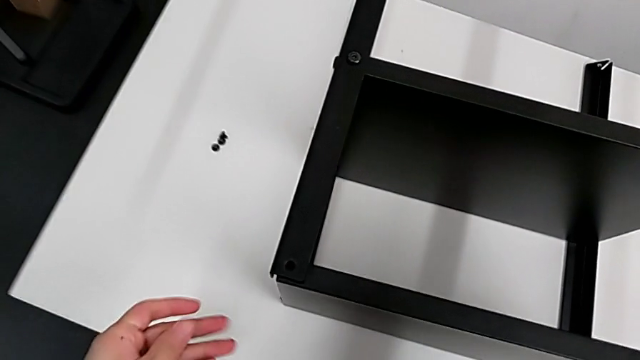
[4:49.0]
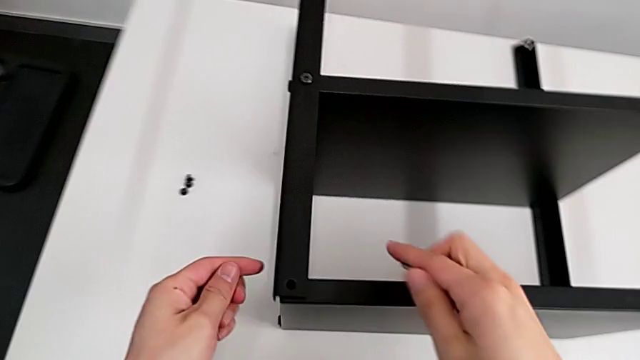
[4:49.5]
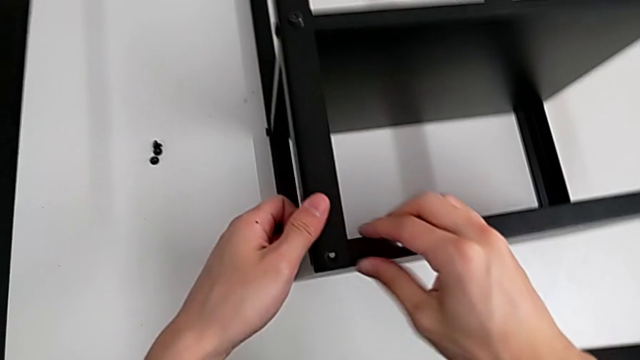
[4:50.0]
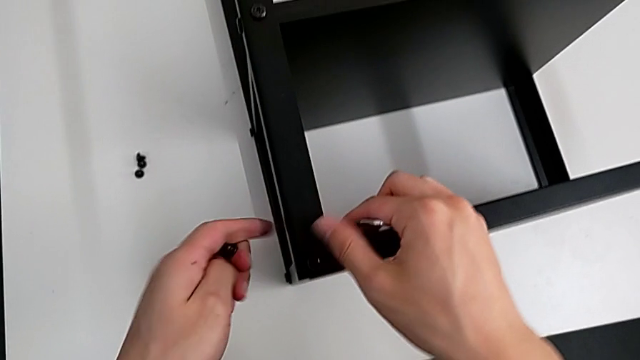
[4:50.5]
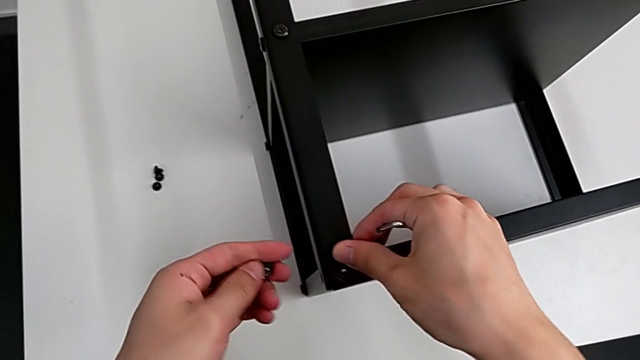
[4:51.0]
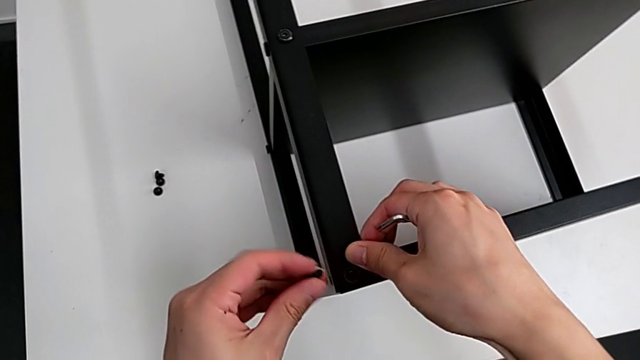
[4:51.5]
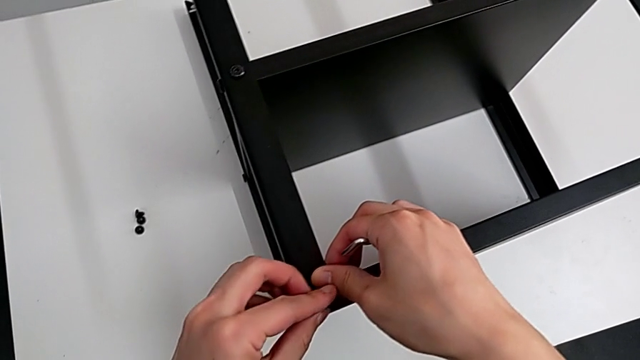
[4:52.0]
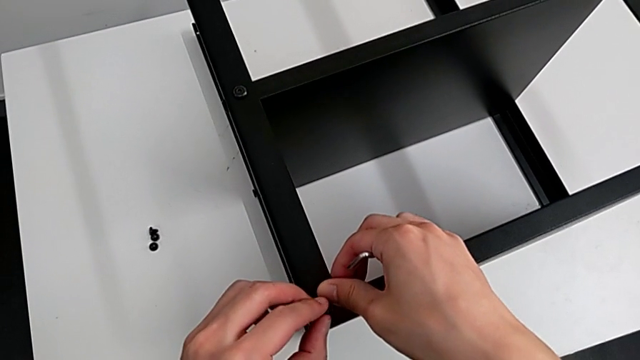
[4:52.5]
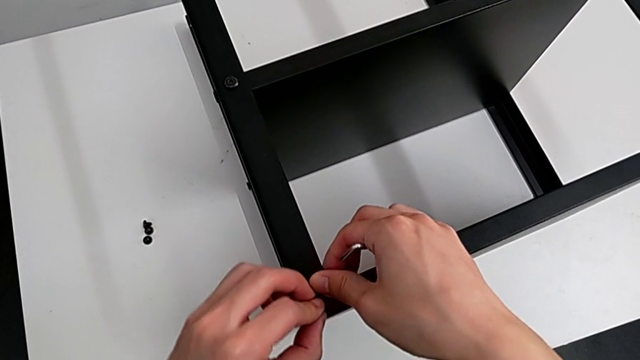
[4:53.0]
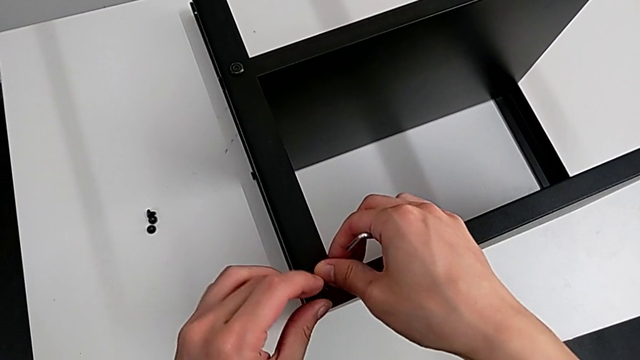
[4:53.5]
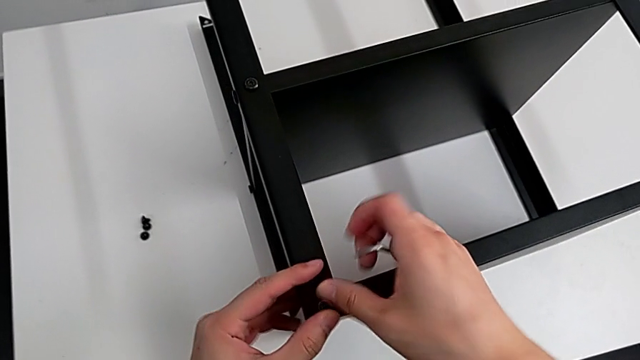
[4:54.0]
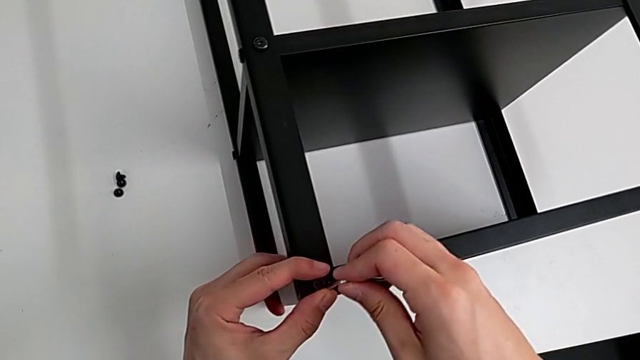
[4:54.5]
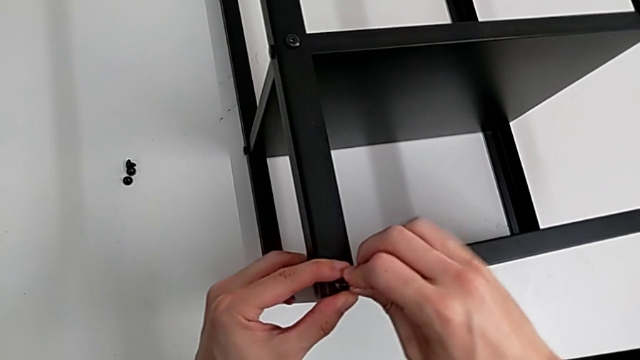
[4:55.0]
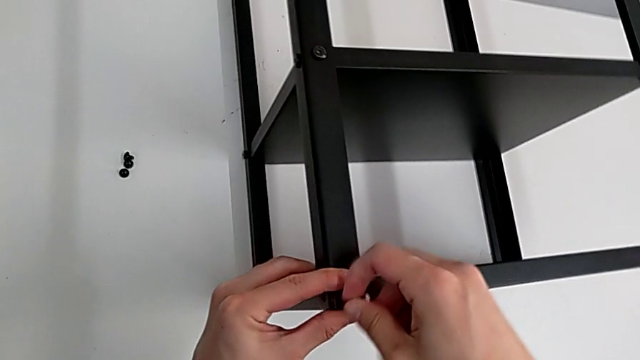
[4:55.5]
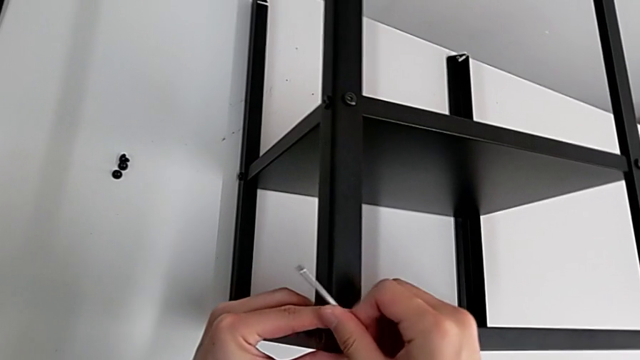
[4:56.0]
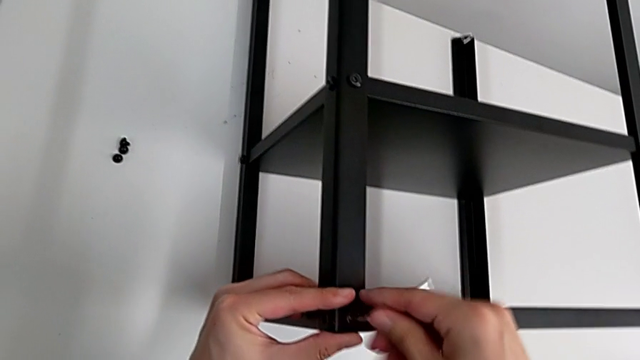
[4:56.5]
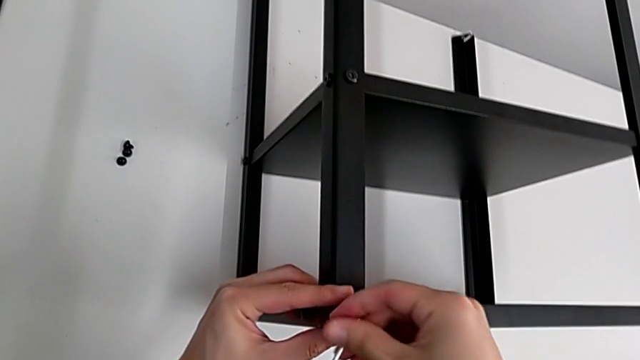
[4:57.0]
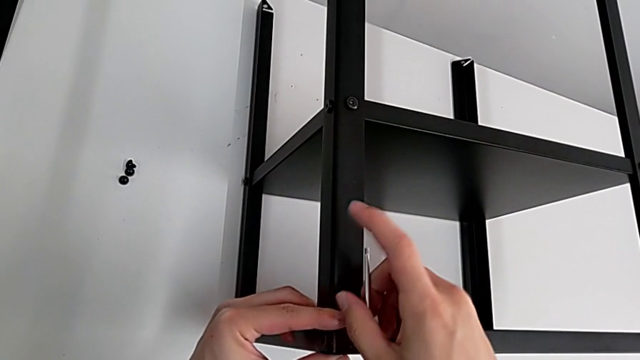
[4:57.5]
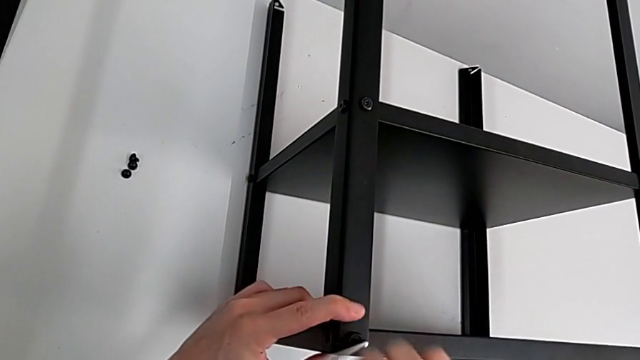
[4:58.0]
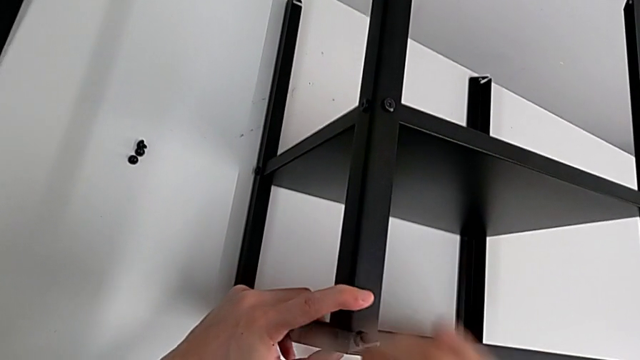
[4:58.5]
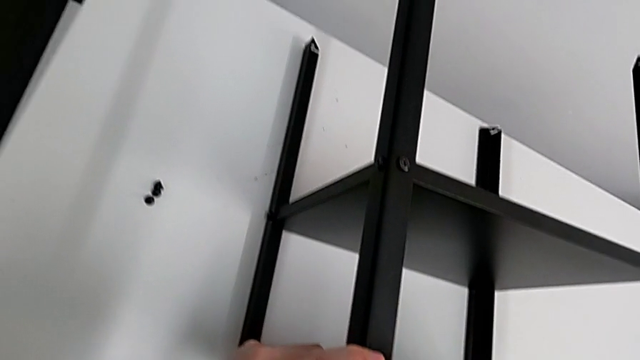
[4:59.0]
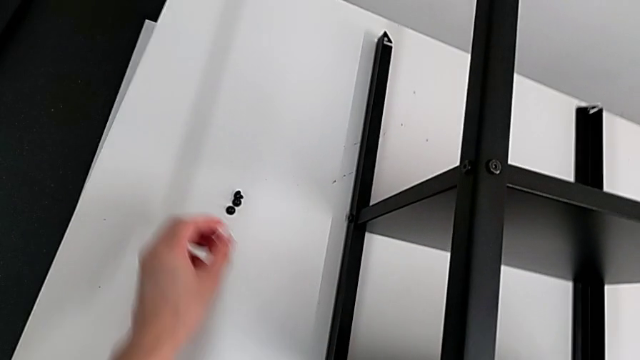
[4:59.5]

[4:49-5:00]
The camera wearer is screwing the third leg onto the table. They approach the top tray, align it, insert the hex socket head, insert the Allen wrench, screw the hex socket head and approach it.

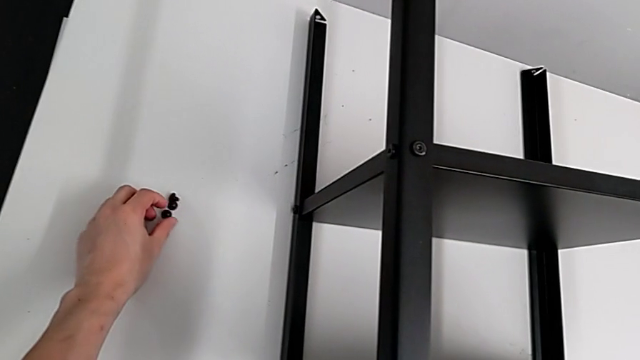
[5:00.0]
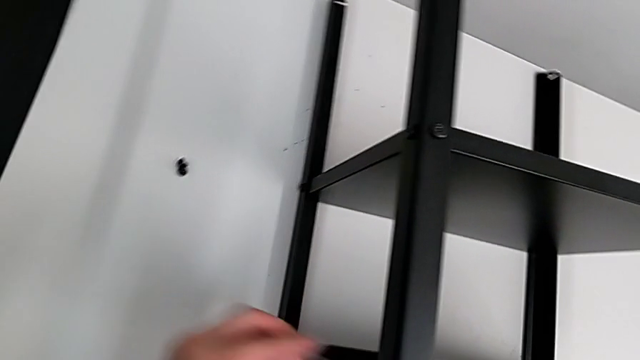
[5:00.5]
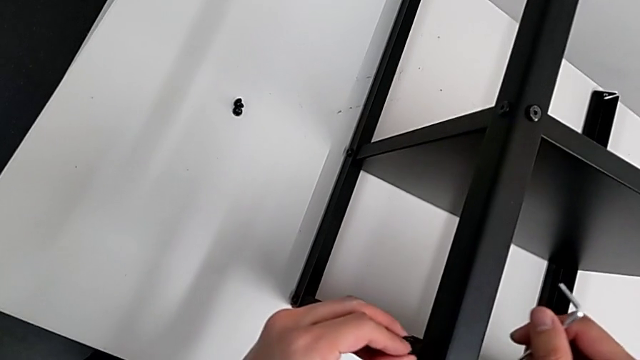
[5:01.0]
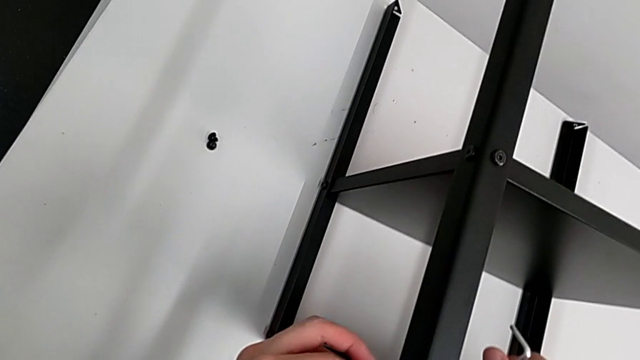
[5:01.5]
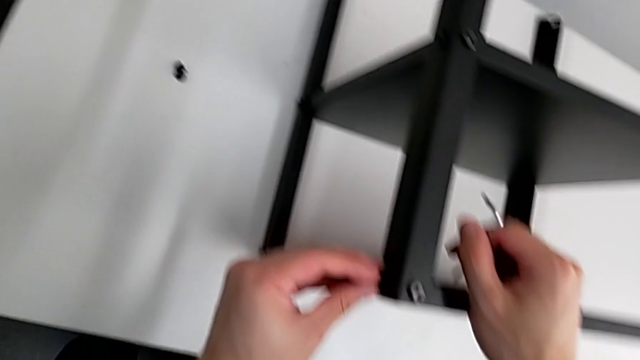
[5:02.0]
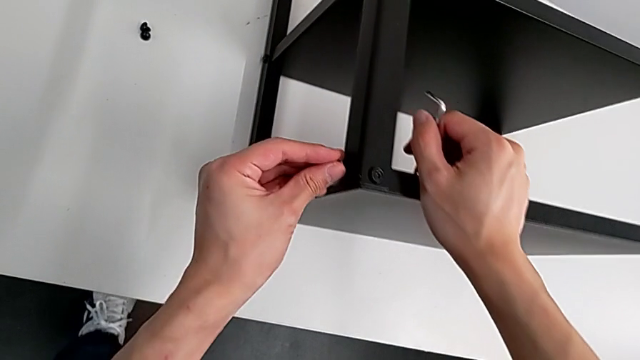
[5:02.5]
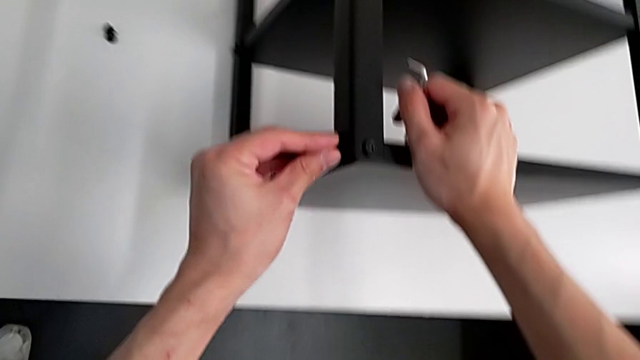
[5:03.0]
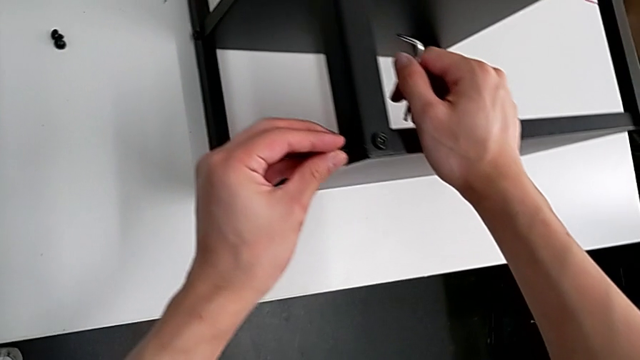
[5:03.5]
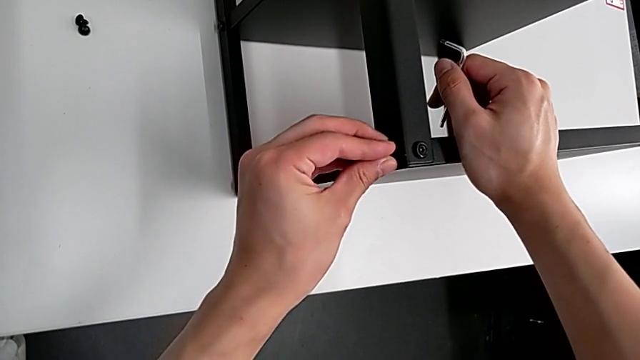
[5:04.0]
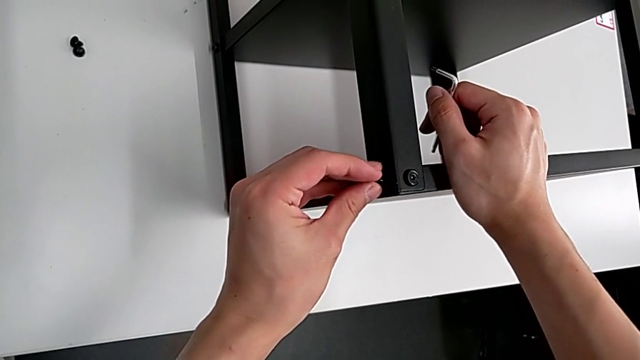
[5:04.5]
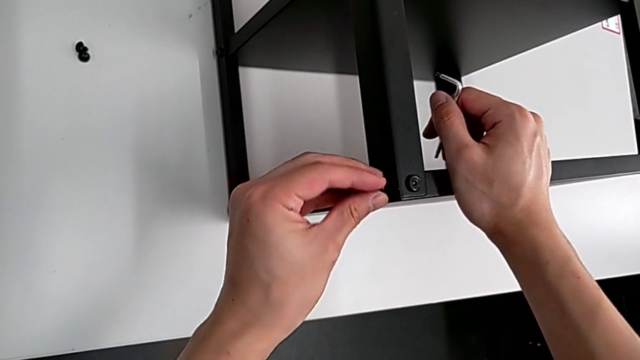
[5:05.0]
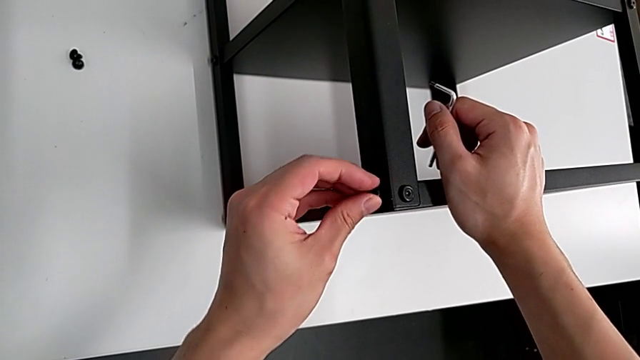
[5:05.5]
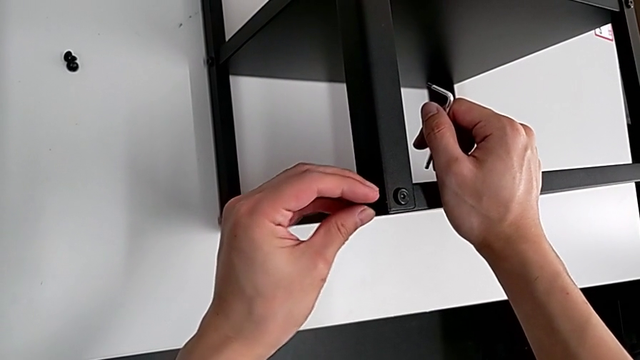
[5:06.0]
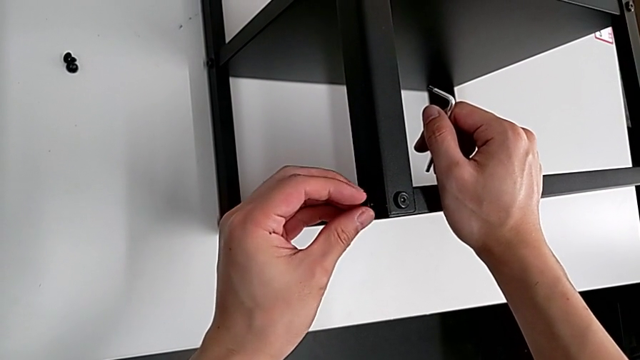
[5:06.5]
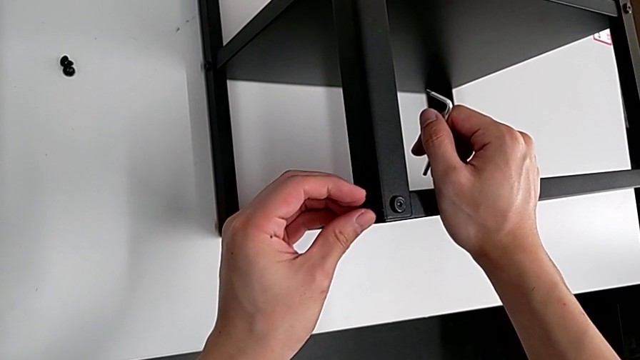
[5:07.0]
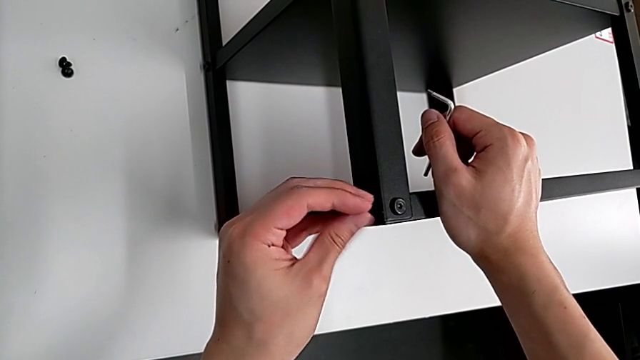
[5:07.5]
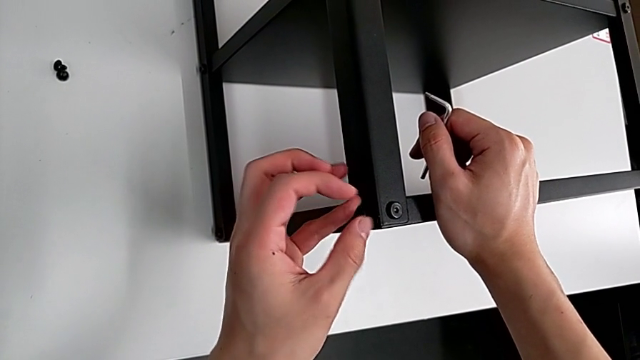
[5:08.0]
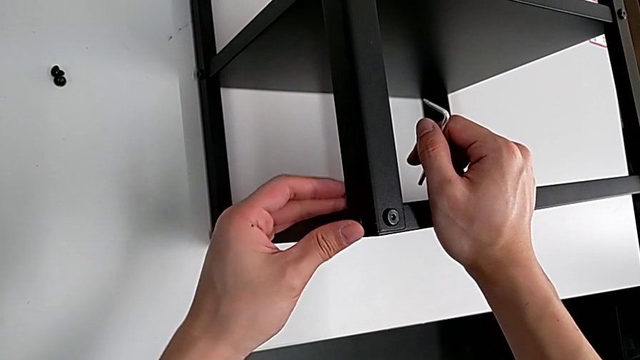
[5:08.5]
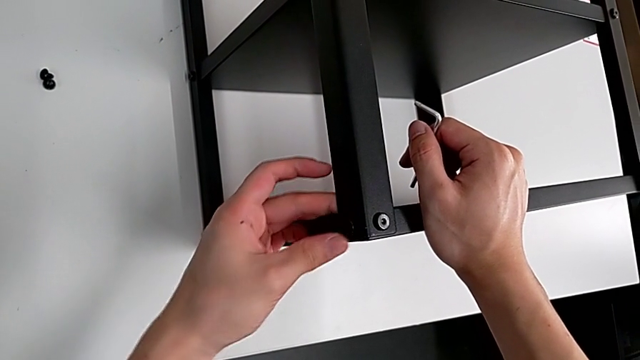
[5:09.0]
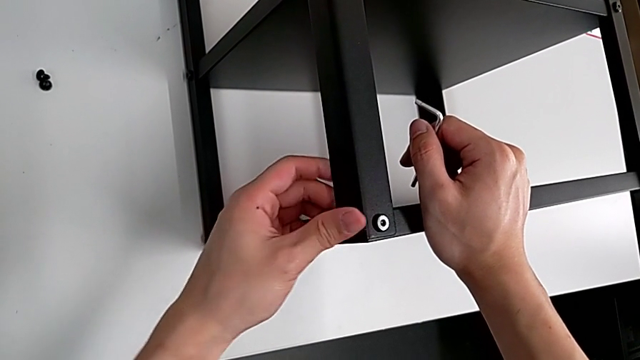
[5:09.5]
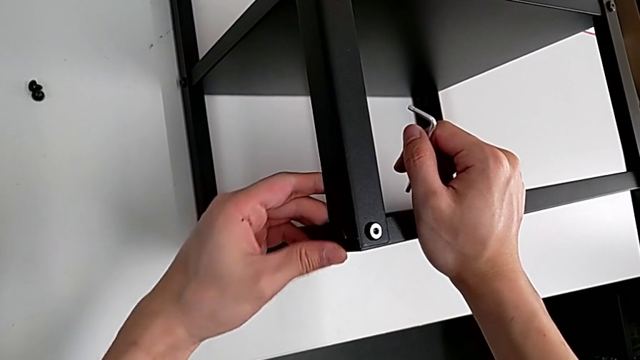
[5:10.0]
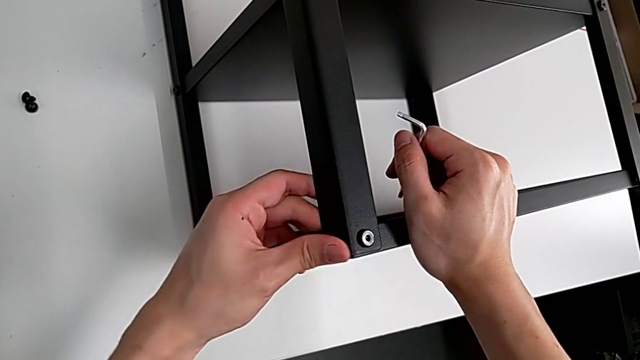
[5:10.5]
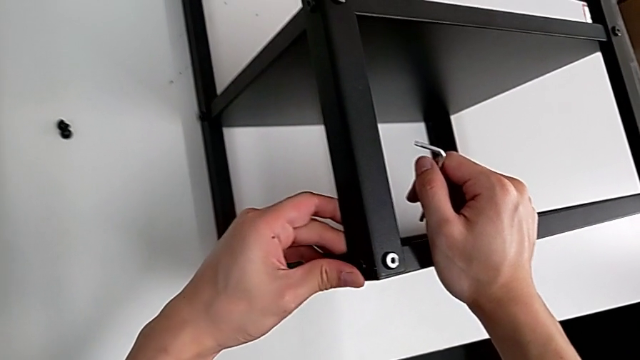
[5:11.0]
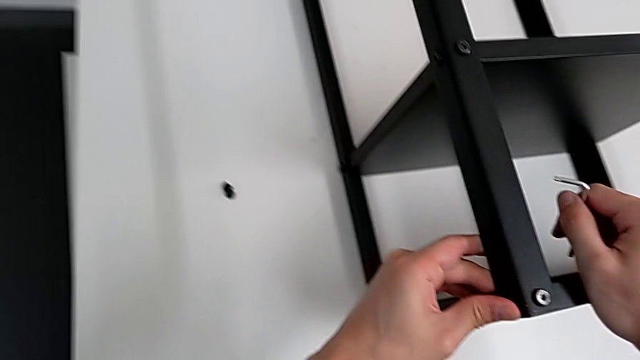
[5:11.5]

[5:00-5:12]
The camera wearer is screwing the third leg onto the table. They grab the hex socket head, approach the top tray, insert the hex socket head and screw it.
